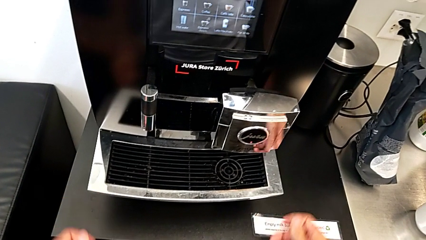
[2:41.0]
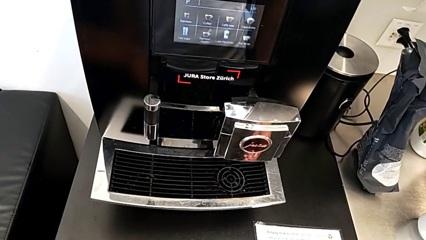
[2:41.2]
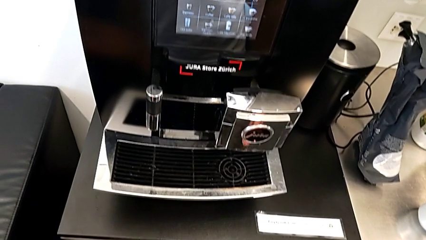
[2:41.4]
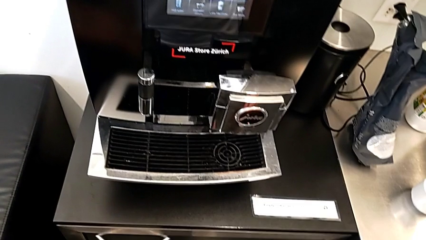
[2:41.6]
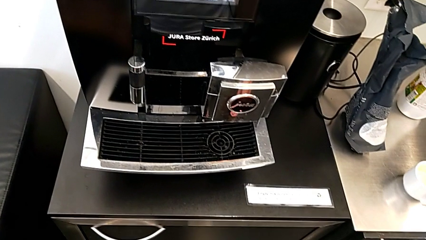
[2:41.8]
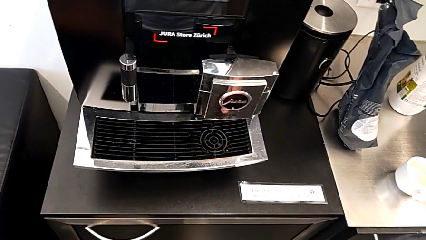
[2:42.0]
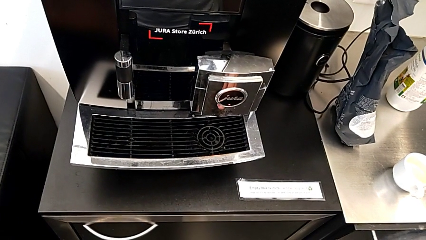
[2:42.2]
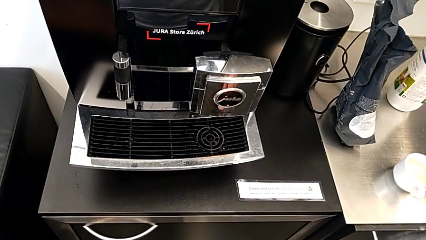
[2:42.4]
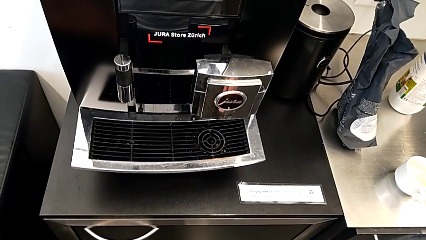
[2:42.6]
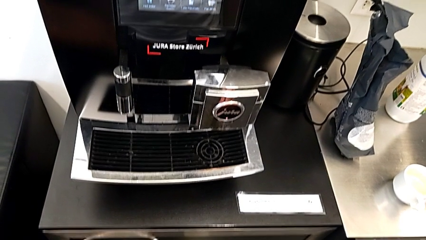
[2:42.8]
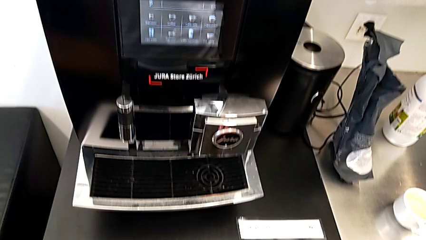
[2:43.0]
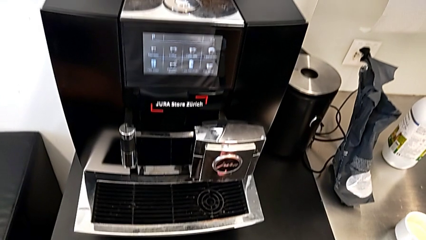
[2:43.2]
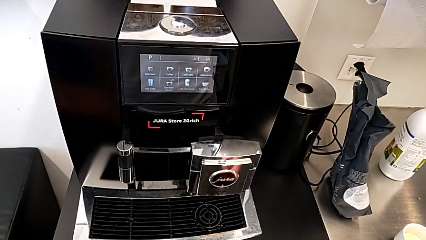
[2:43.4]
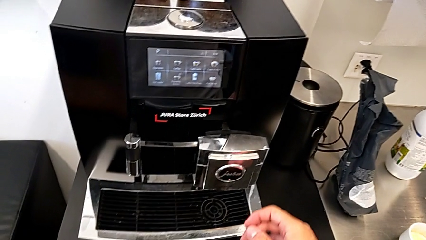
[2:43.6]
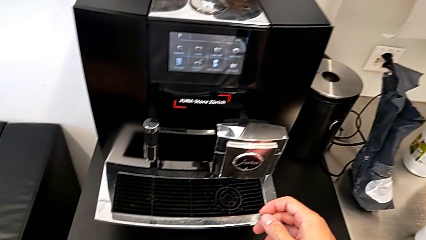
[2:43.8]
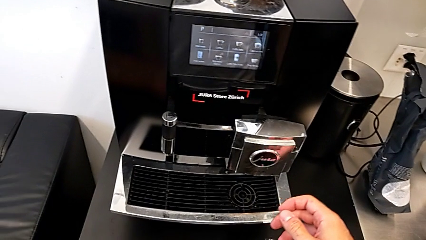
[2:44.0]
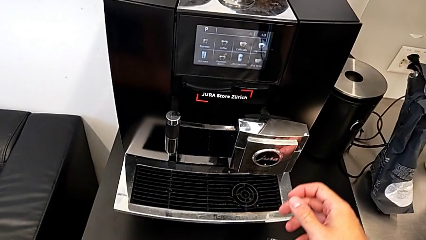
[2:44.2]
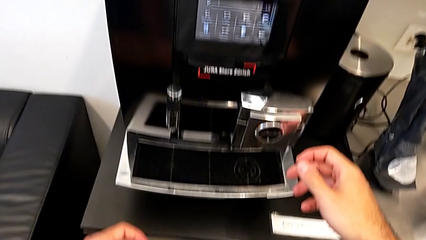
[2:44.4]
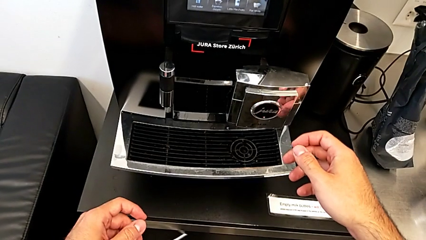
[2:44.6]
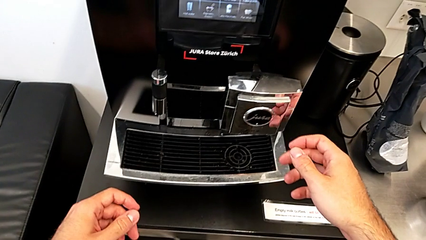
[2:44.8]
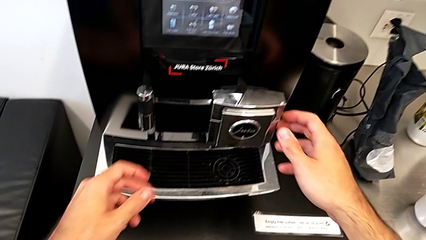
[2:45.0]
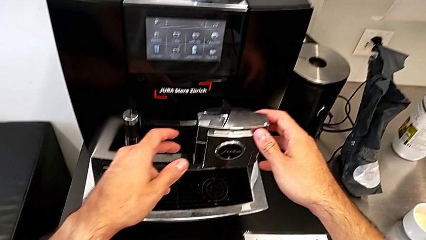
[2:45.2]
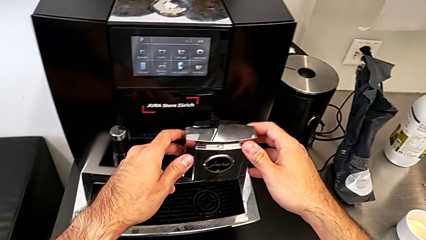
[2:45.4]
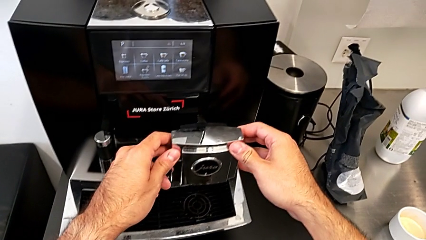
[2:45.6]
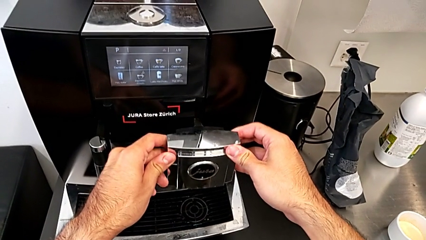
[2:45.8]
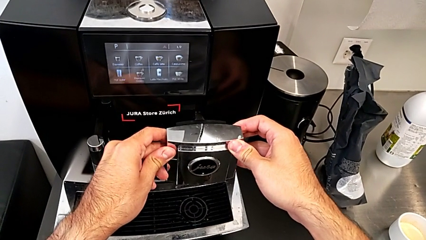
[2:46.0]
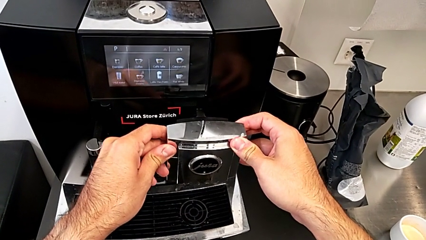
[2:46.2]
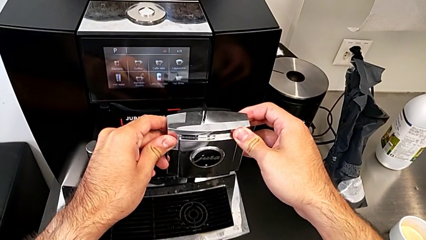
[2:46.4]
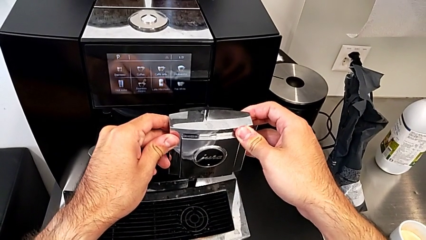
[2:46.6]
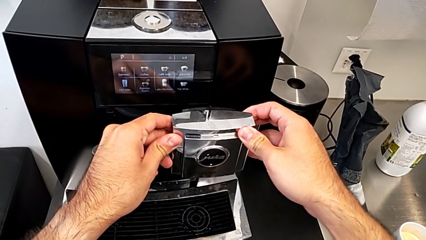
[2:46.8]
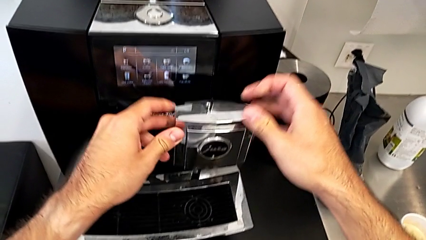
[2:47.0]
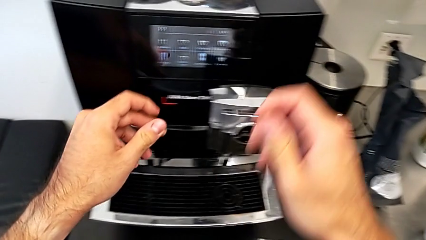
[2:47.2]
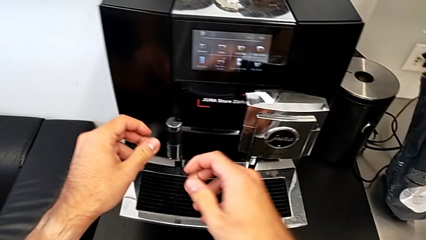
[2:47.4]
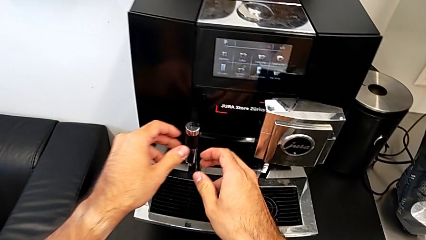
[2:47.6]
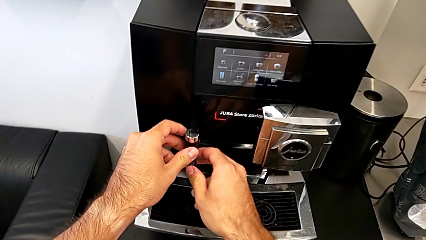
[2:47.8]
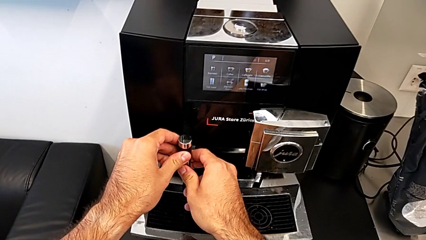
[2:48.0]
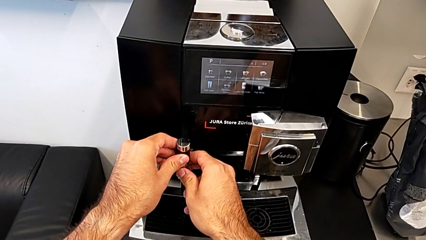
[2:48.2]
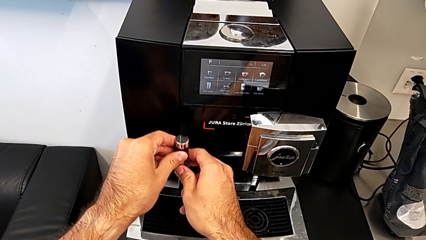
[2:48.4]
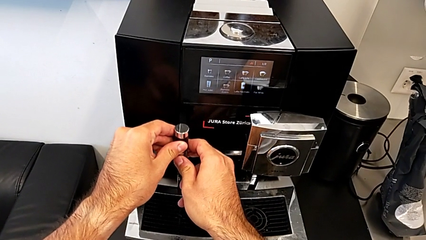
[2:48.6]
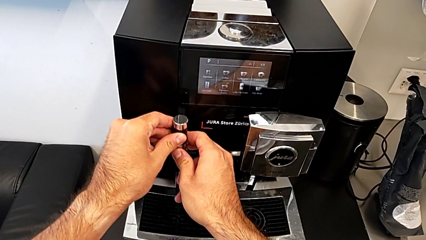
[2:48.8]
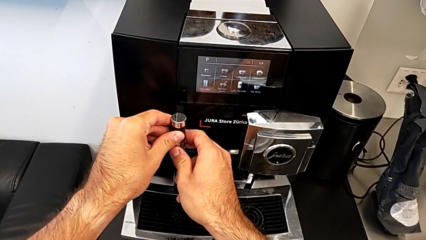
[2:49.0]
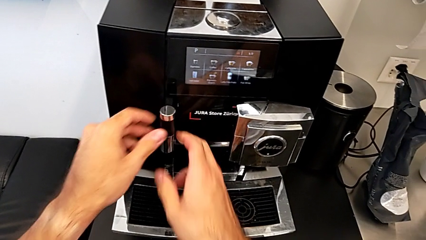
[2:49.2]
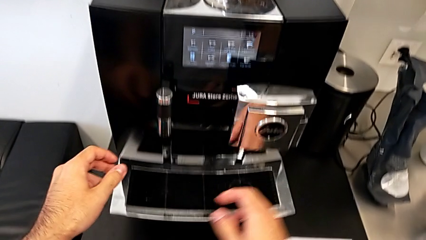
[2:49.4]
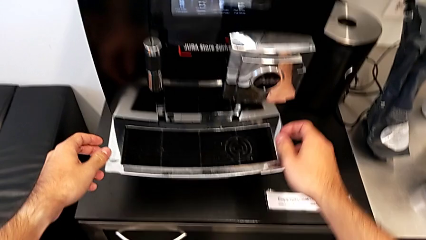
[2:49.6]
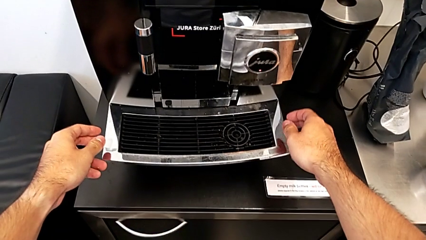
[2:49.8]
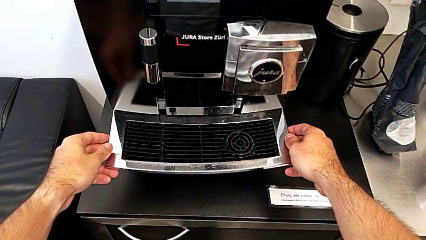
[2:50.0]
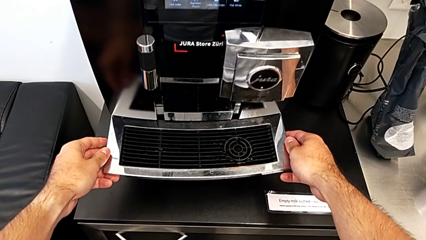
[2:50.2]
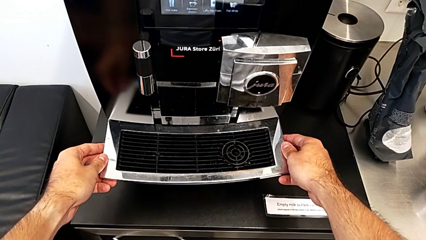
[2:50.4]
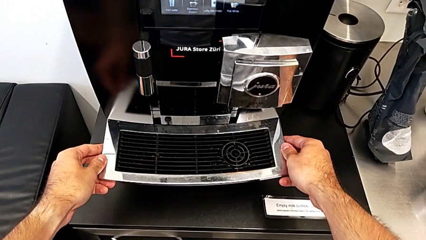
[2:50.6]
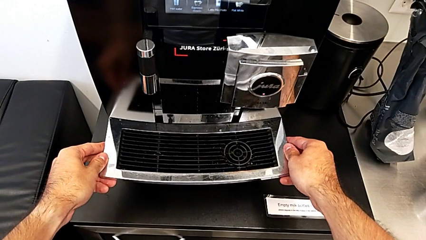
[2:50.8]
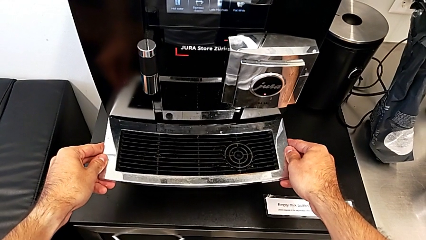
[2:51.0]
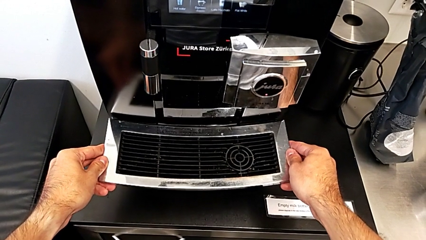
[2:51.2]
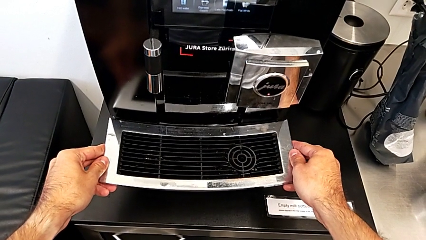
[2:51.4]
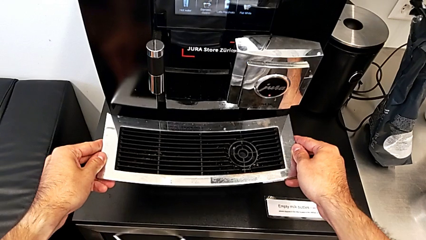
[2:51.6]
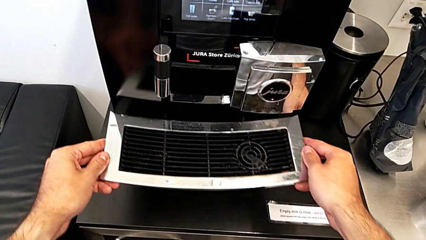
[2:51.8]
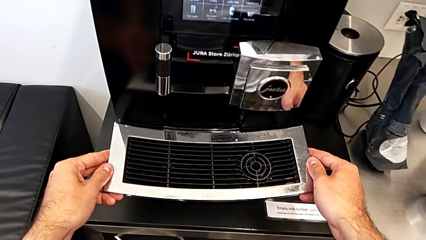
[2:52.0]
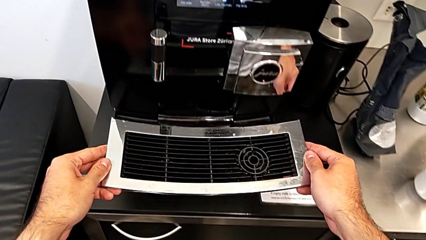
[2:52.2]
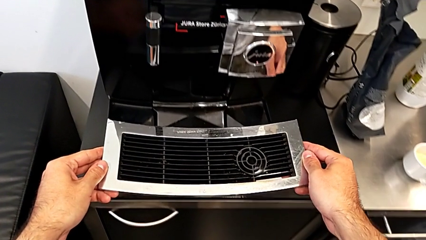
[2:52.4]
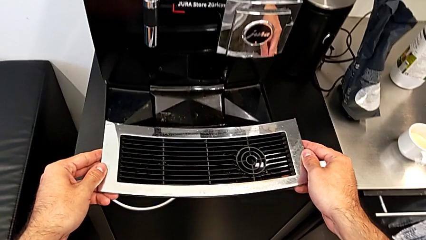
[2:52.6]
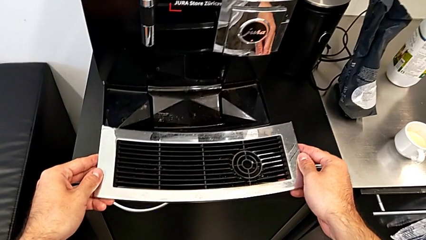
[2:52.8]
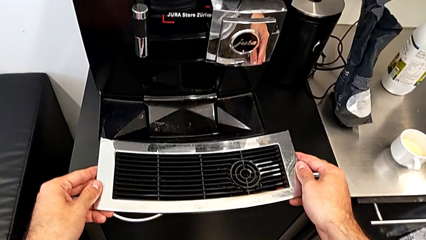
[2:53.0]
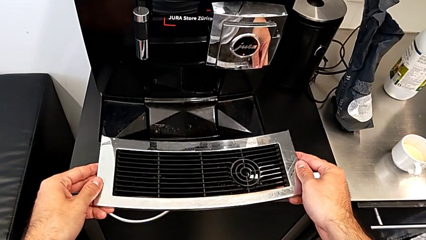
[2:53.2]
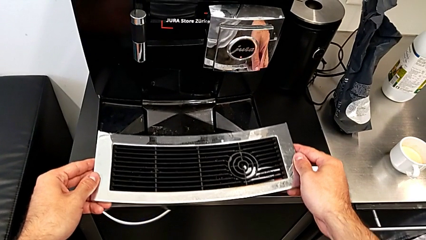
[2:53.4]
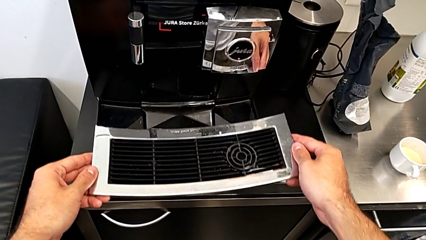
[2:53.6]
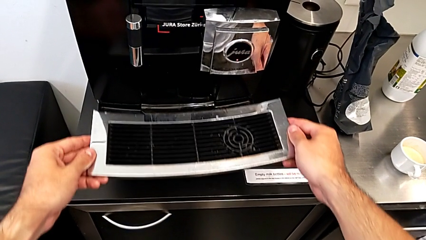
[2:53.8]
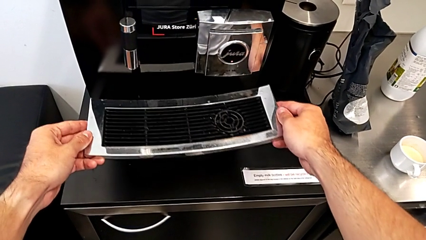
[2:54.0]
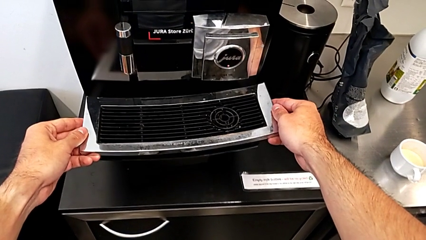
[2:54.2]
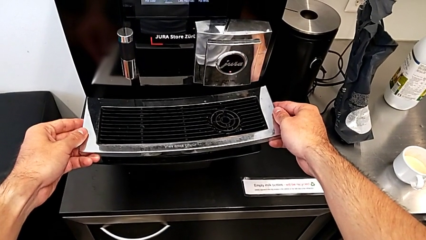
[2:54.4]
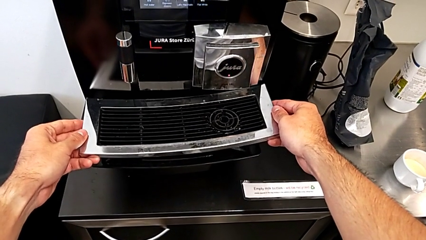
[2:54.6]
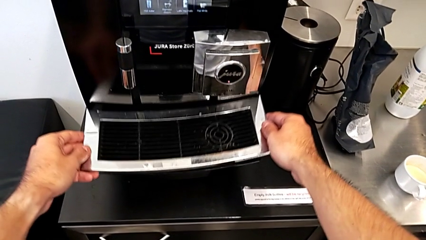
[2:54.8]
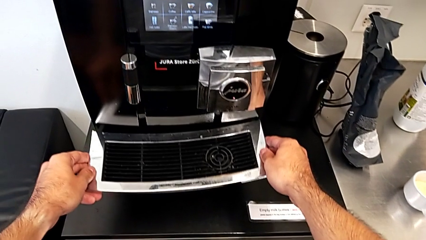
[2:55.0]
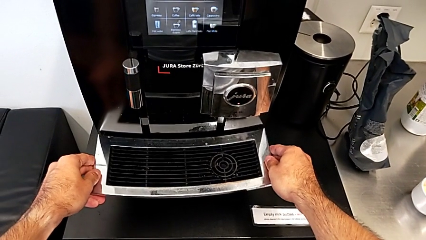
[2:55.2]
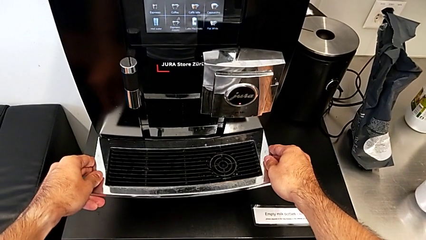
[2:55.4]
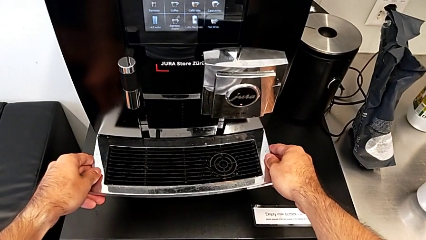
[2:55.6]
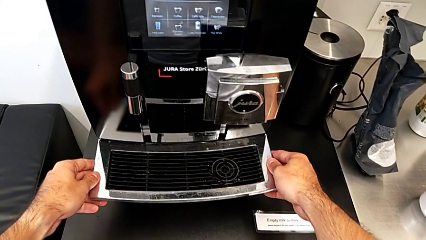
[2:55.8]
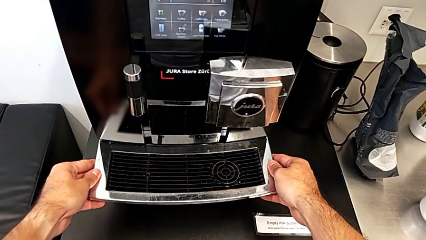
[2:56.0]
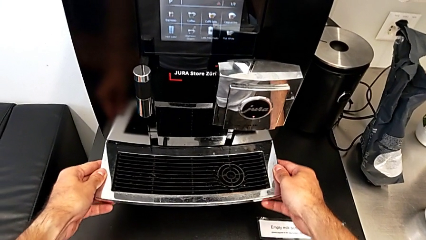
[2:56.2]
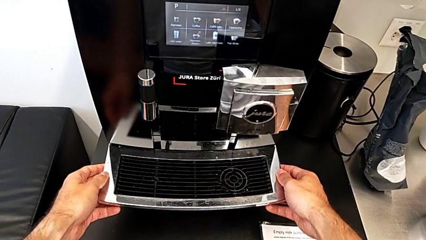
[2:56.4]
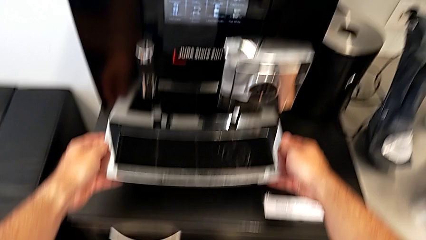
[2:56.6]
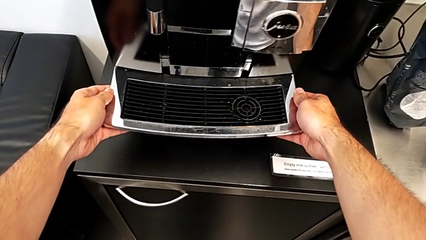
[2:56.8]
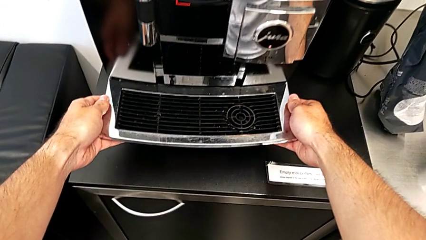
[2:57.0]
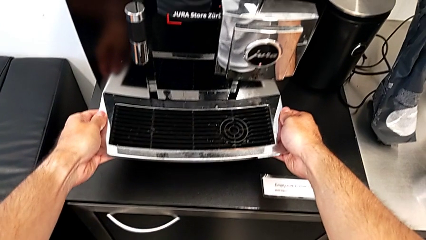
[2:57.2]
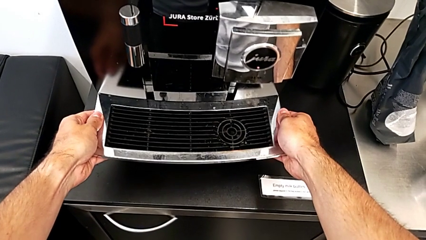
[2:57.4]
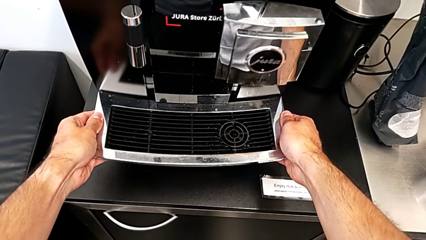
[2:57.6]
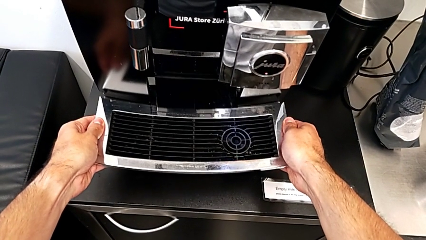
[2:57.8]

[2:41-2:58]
The camera wearer is emptying the drip tray every day. They grab the right dispenser, lift it, grab the left dispenser and lift it. They wrongly grab the top drip tray, grabbing only the drip grid. They wrongly pull the capsule container, pulling only the aluminum grill. They wrongly withdraw the top drip tray, removing only the drip grid. They begin to withdraw the drip tray.
